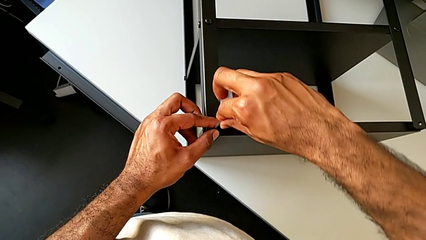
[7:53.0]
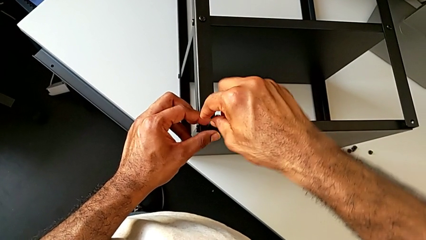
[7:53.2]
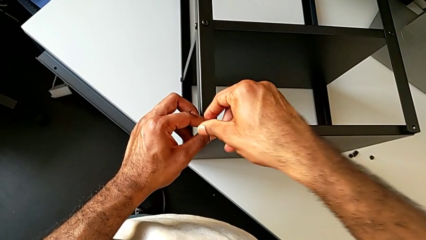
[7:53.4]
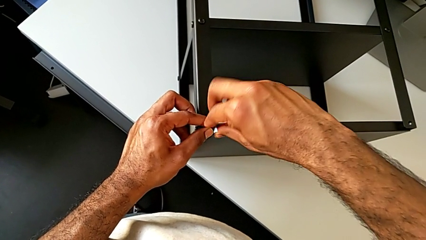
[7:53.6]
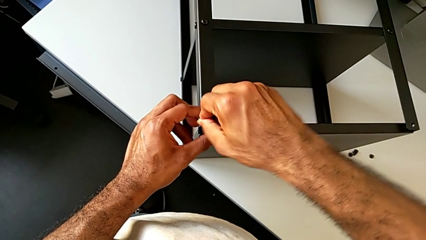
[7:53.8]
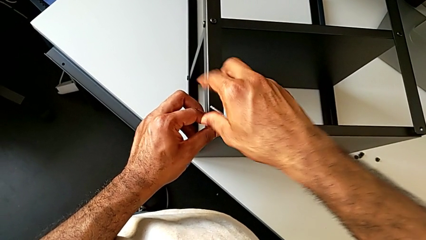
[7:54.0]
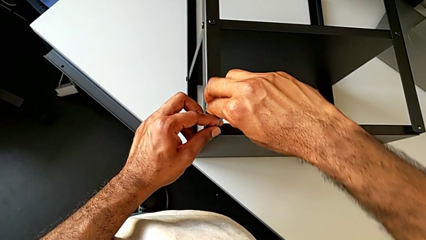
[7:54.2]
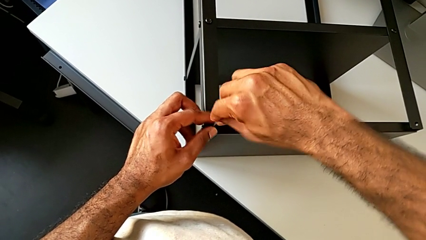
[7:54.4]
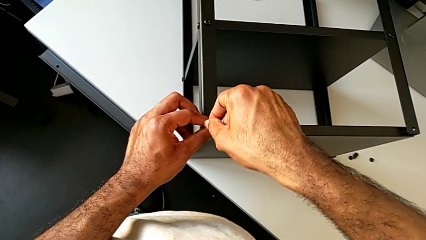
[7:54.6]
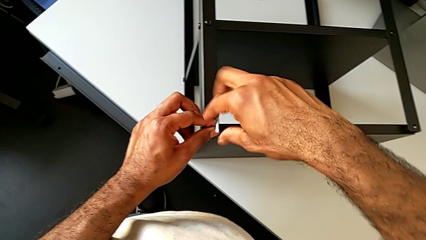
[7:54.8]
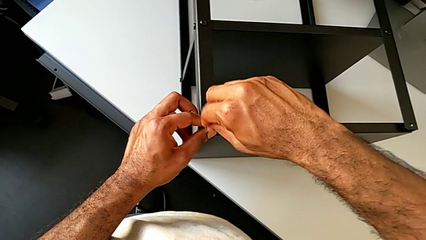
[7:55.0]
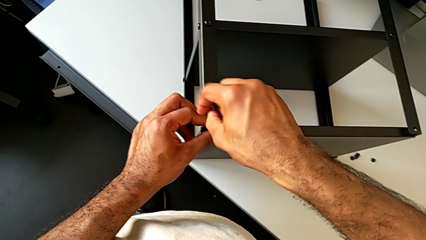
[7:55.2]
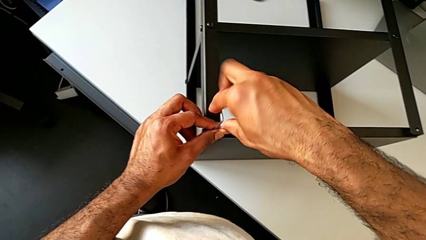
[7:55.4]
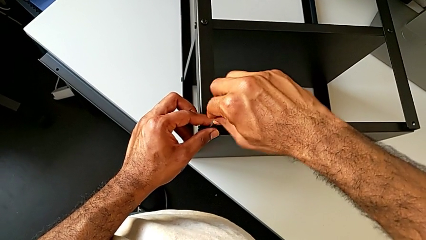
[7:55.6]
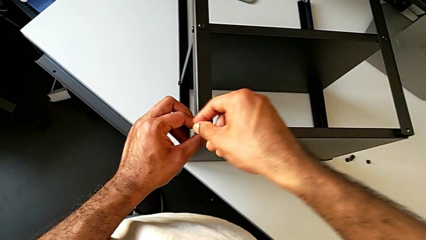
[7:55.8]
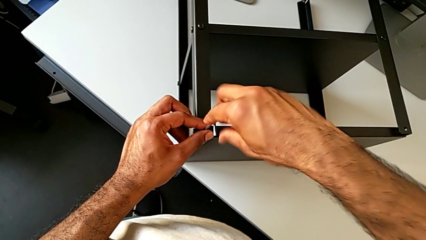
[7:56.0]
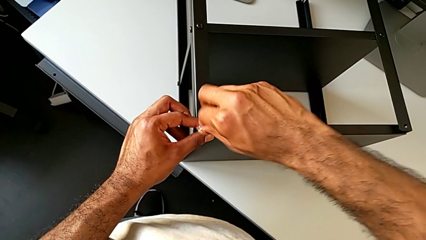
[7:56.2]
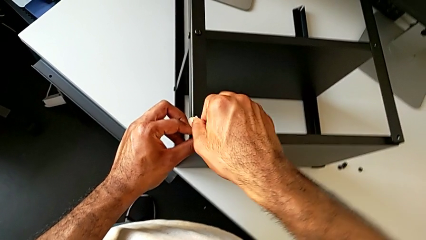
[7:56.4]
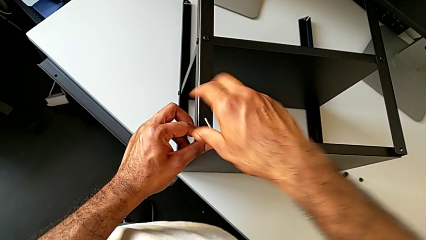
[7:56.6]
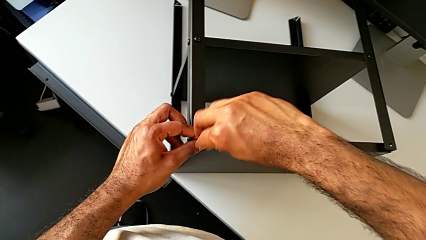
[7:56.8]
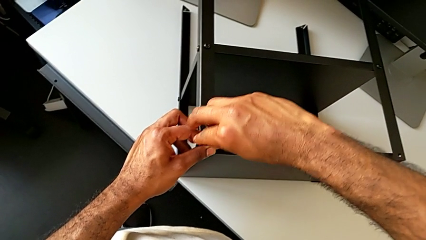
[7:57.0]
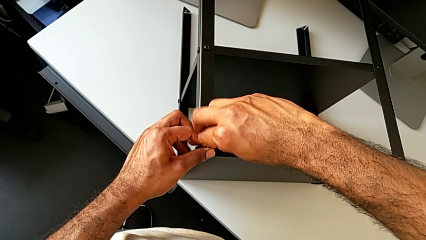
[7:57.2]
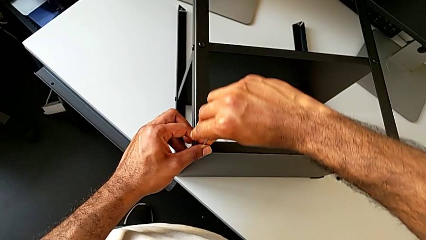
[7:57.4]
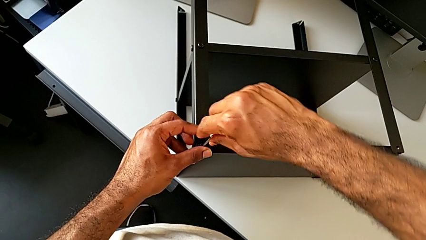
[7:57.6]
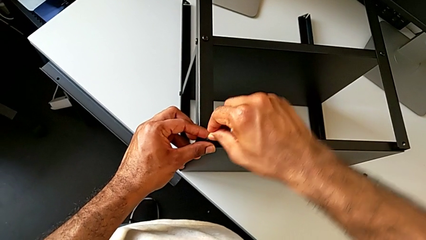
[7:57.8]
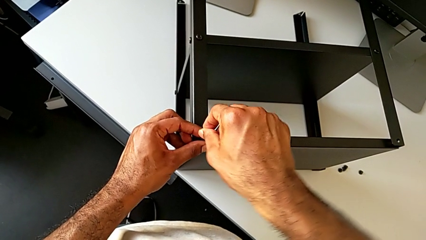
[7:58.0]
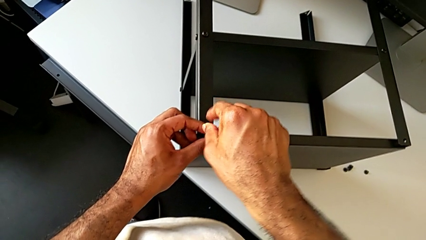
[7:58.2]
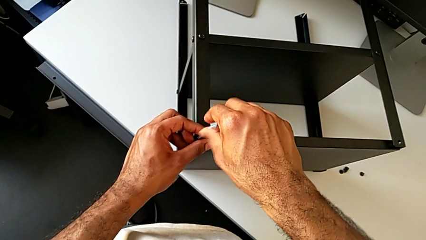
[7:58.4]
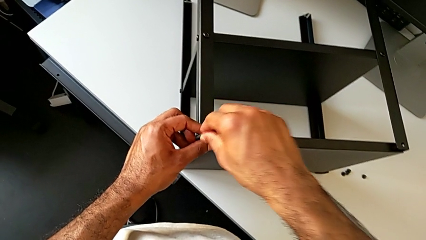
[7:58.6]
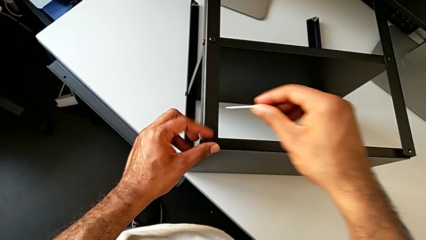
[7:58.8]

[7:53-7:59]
The camera wearer is screwing the second leg to the top tray. They keep screwing the hex socket head and withdraw the Allen wrench.

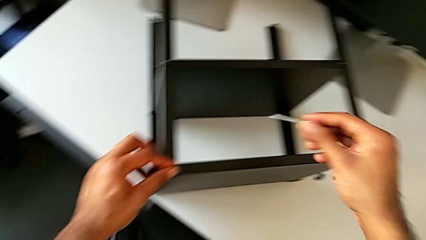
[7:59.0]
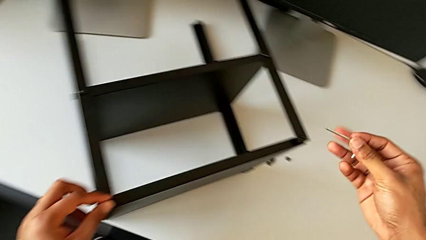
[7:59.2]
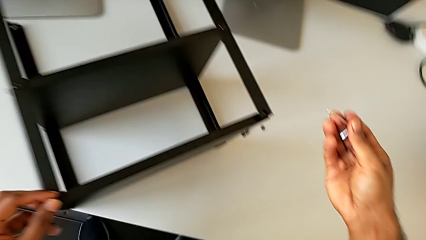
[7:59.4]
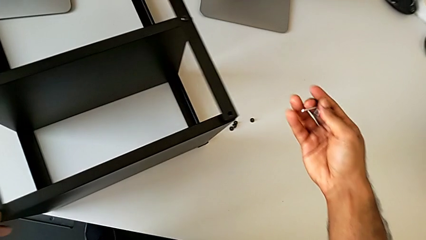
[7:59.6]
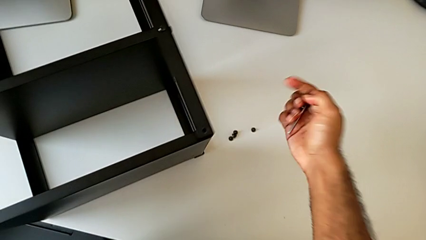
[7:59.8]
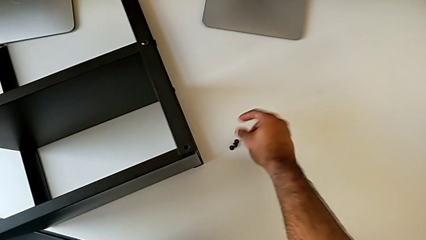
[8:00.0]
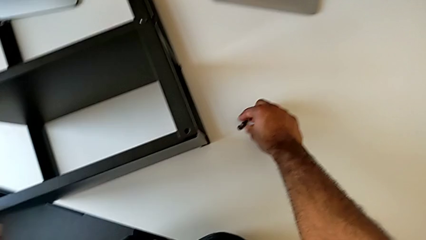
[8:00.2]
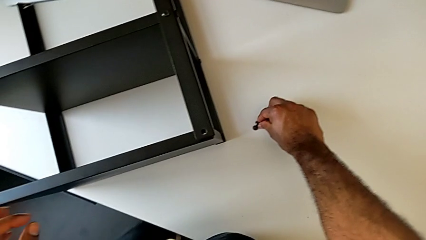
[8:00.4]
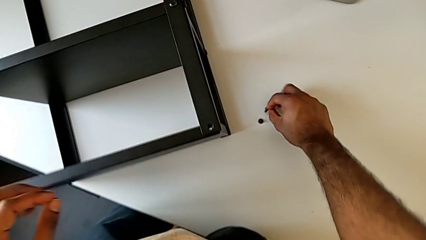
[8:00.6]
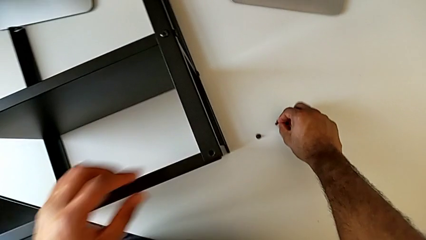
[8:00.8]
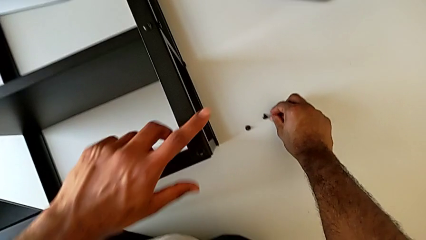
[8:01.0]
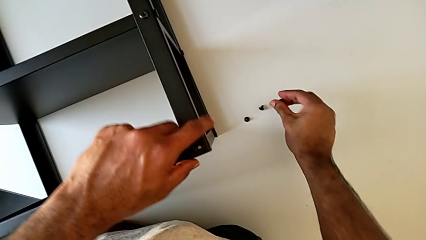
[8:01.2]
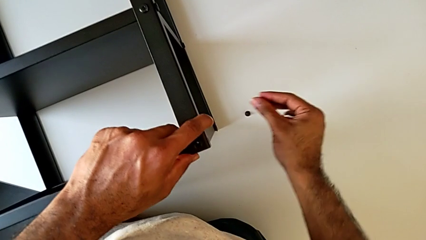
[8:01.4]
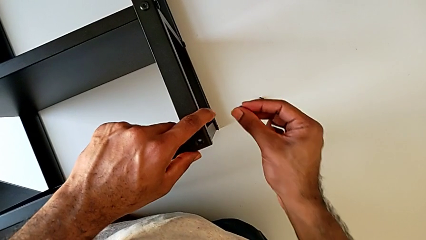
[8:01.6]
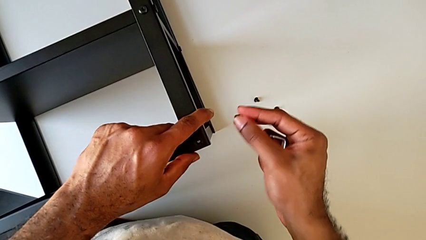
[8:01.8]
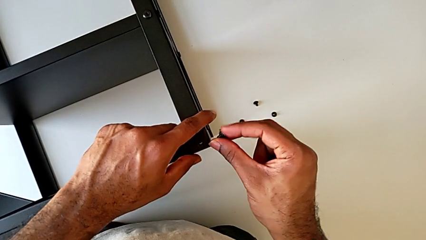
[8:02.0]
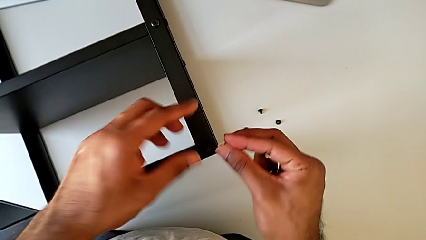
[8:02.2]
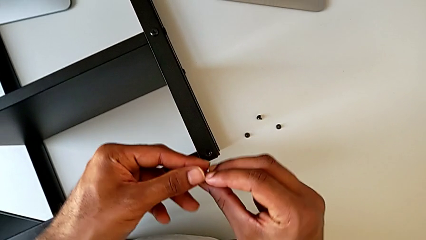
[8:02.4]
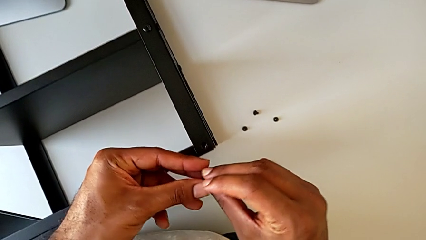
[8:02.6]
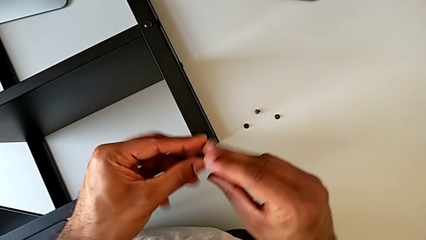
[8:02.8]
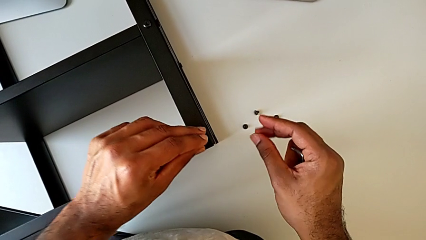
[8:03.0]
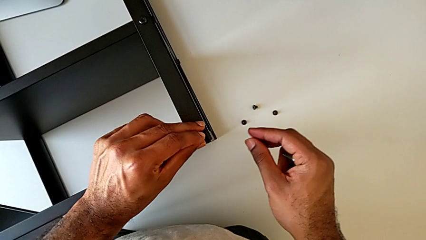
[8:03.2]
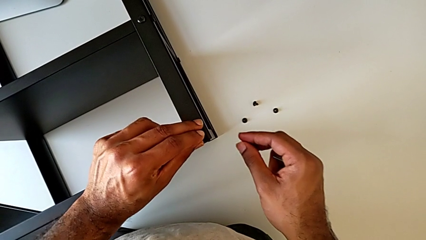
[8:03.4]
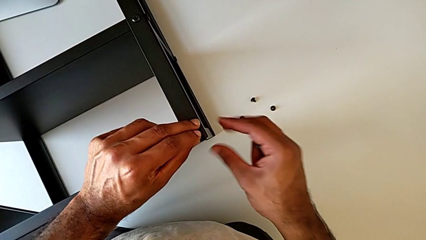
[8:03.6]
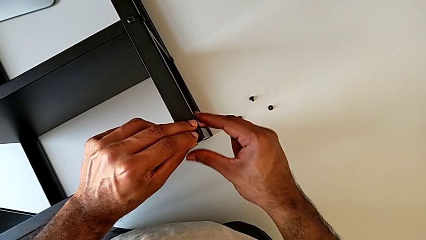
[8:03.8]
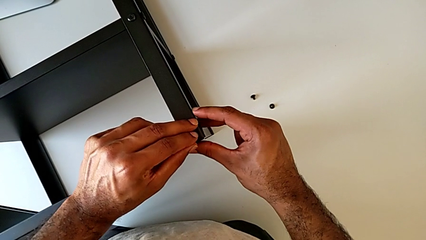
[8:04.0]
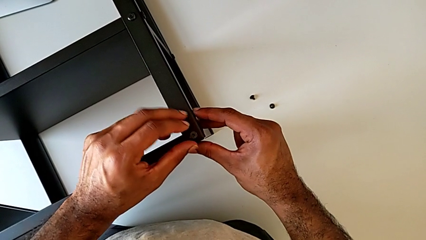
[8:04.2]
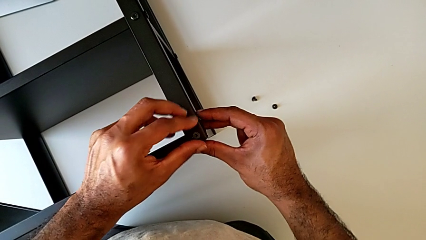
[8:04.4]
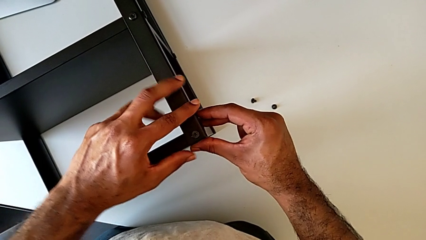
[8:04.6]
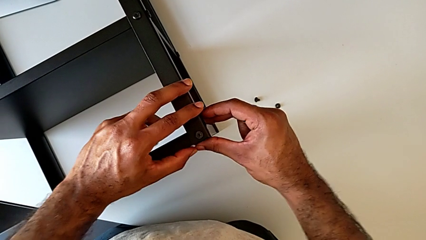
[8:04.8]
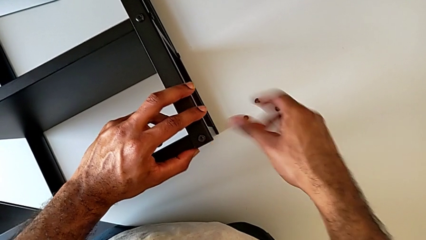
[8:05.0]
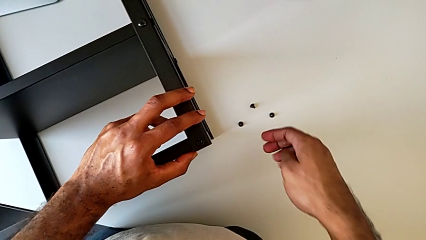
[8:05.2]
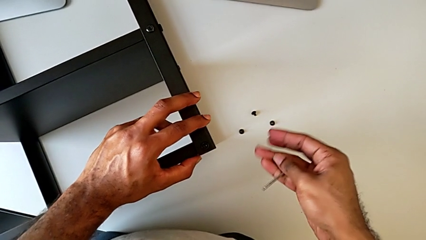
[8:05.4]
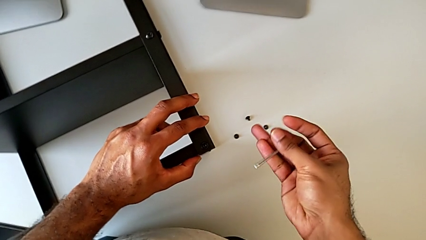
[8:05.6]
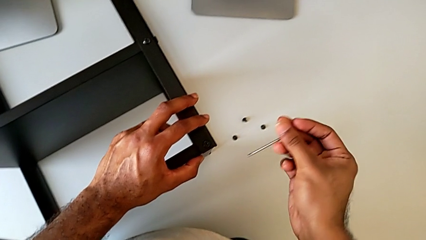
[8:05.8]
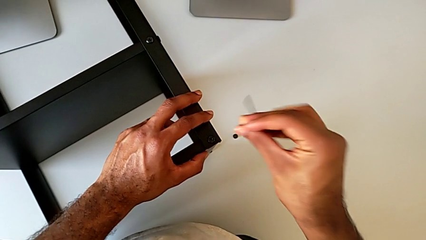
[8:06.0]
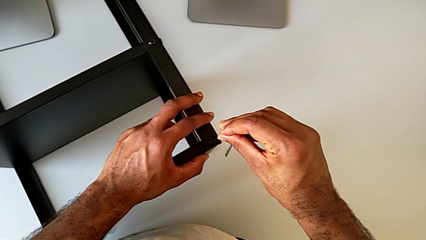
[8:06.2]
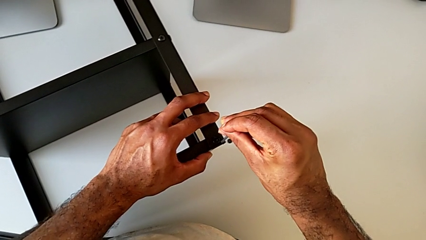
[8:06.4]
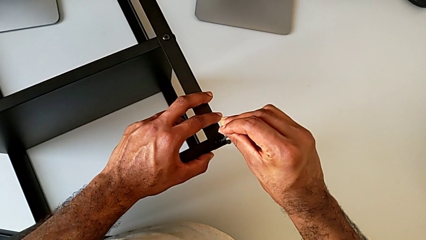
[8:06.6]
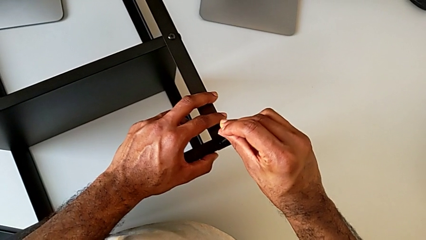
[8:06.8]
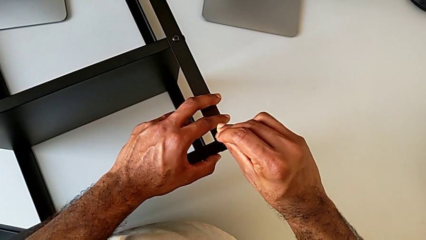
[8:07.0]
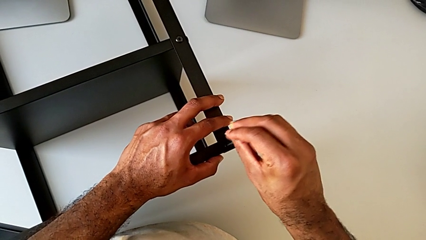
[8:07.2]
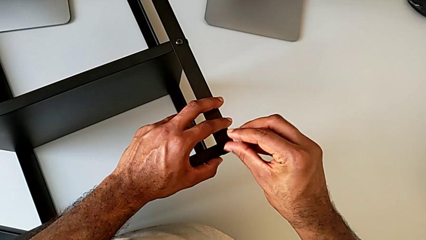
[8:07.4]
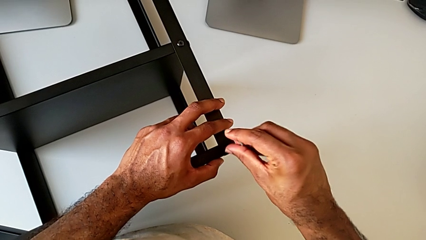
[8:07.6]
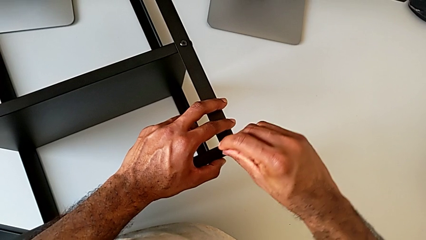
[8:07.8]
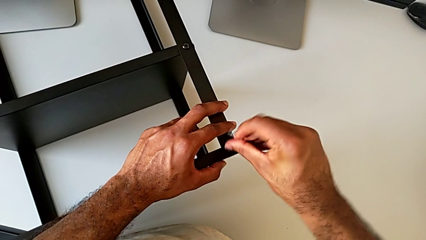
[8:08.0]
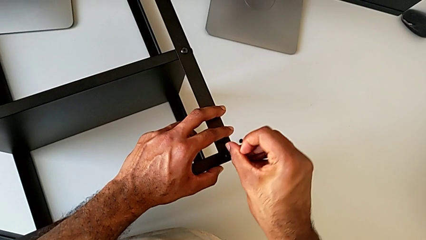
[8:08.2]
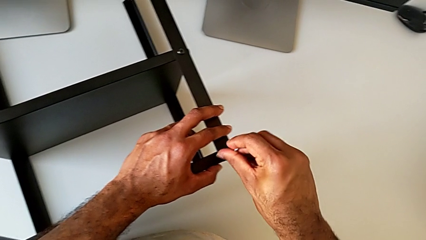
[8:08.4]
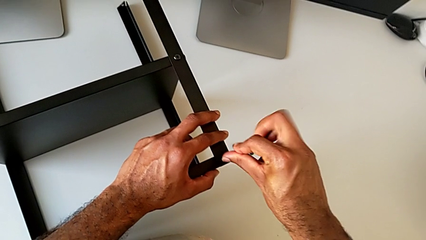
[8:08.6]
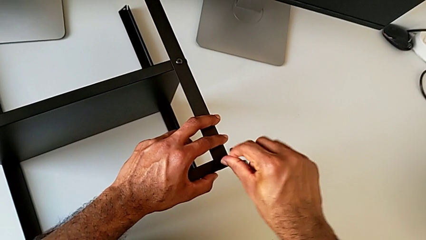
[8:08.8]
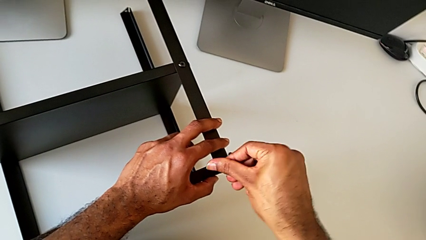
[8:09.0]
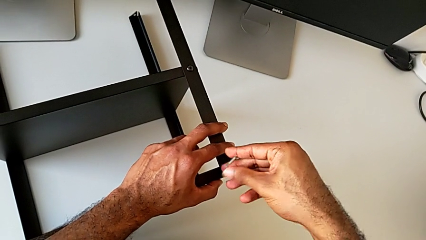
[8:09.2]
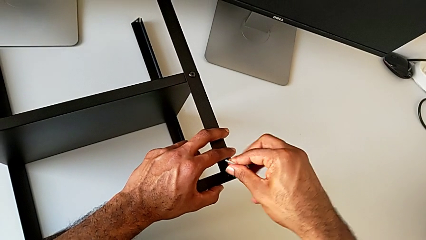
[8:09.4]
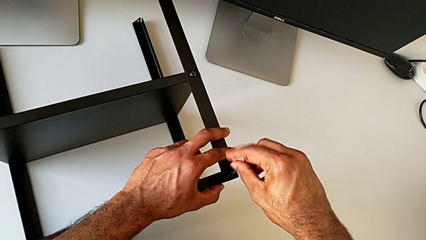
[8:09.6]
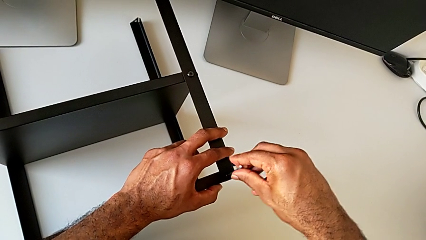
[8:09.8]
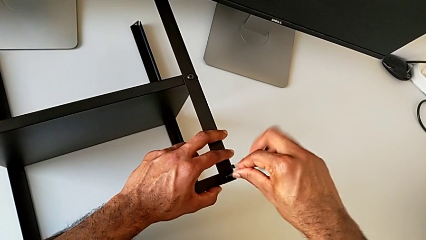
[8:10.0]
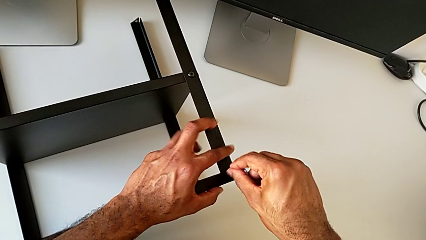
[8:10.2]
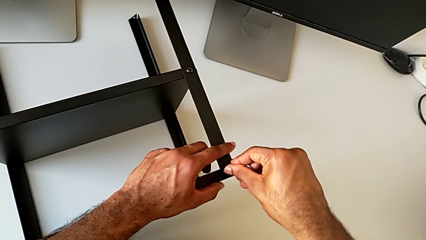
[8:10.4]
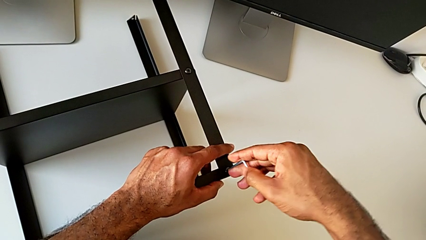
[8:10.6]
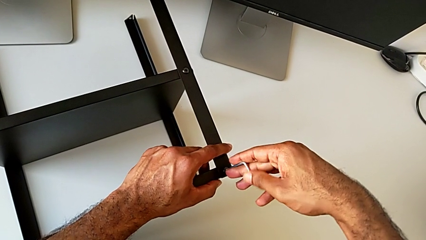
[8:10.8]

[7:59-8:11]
The camera wearer is screwing the third leg of the table to the top tray. They grab the hex socket head, insert it, insert the Allen wrench and begin to screw the hex socket head.
